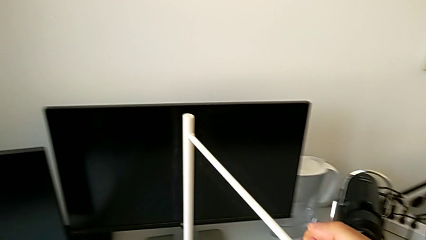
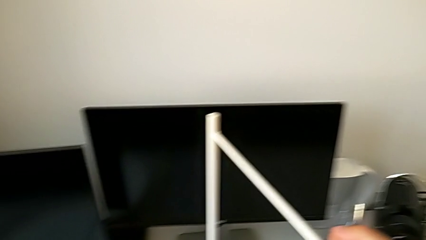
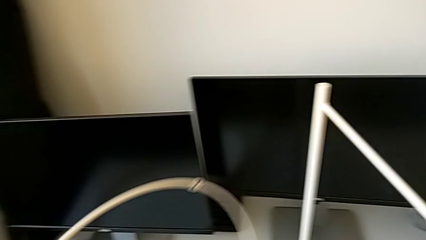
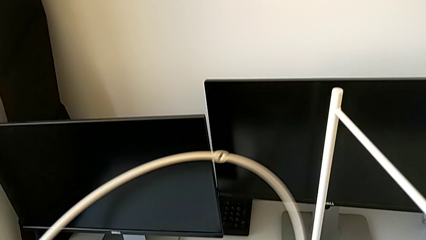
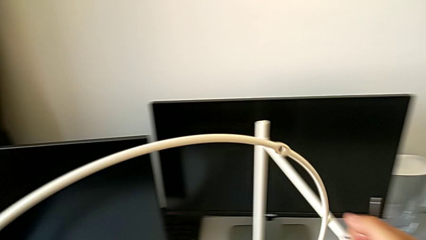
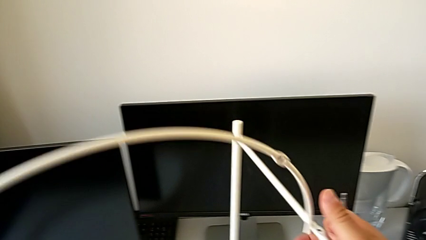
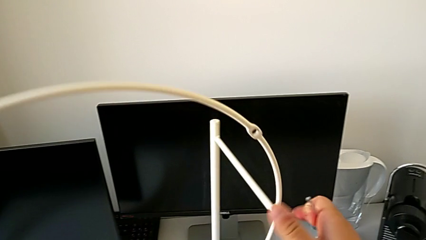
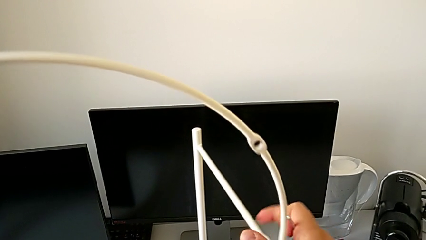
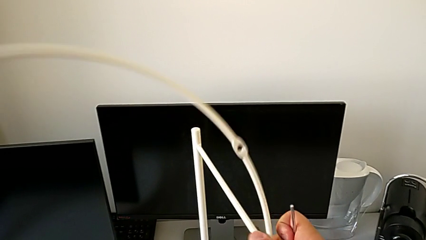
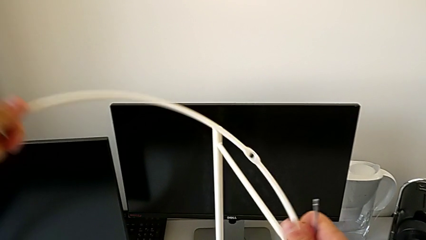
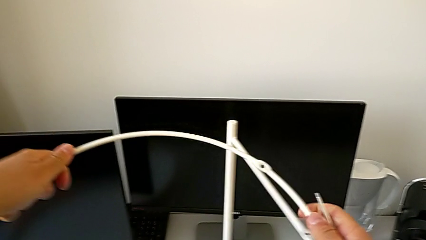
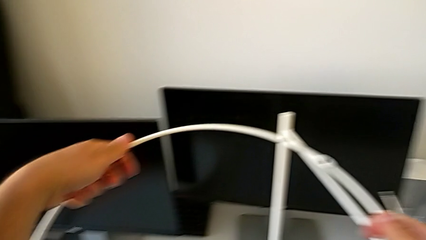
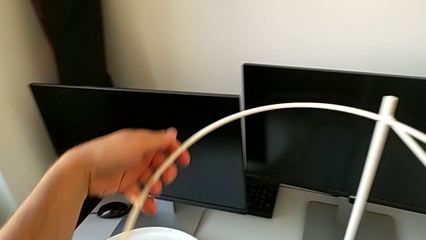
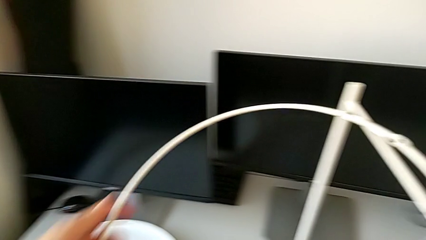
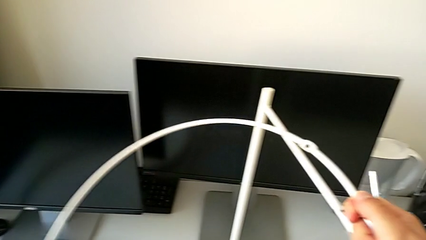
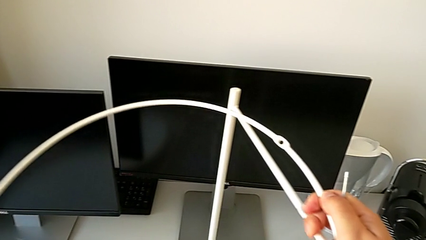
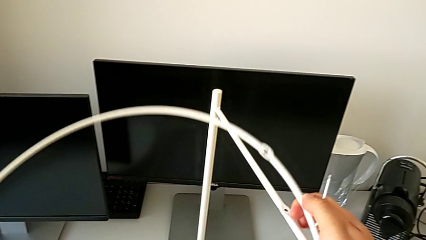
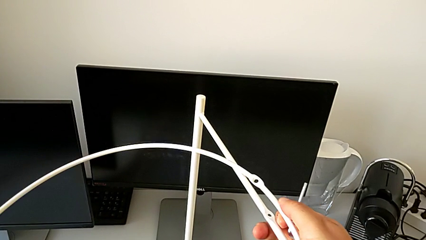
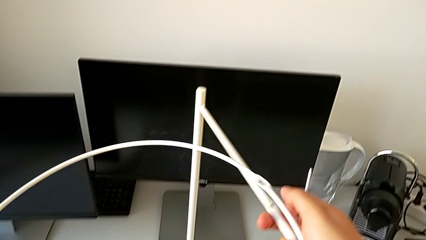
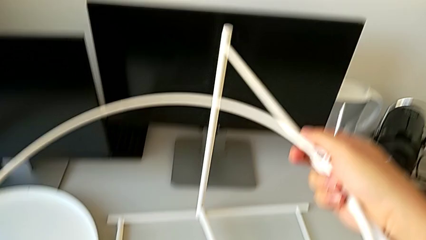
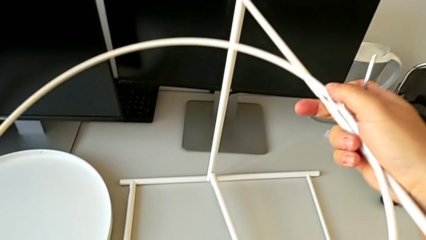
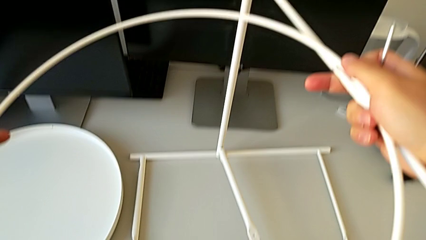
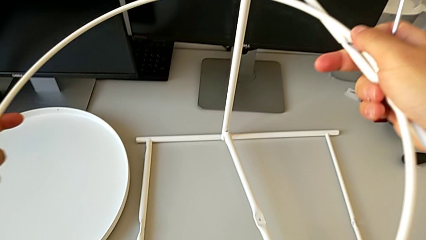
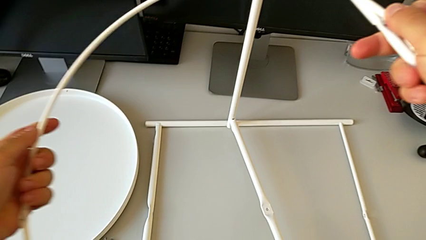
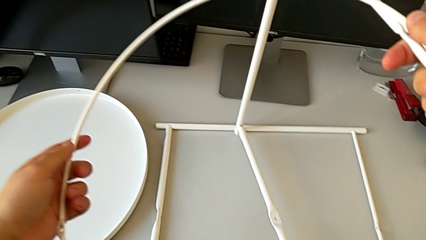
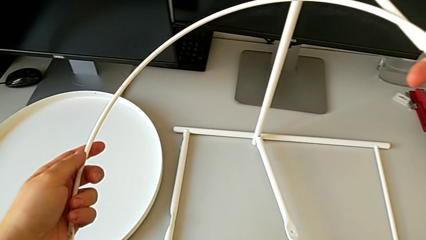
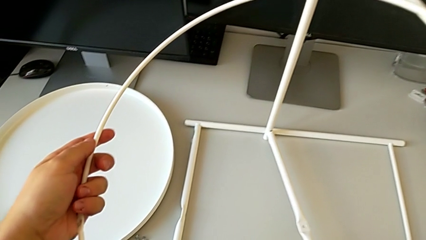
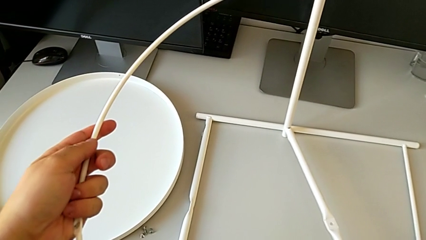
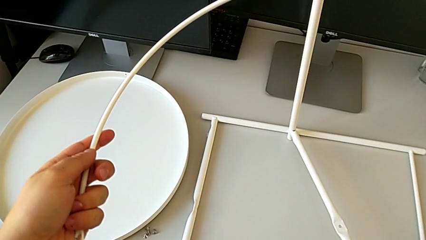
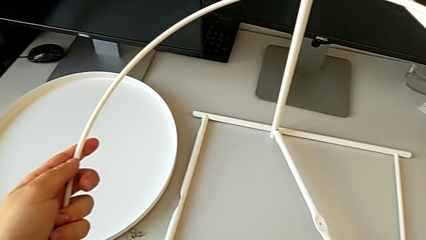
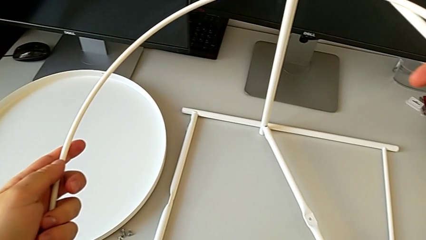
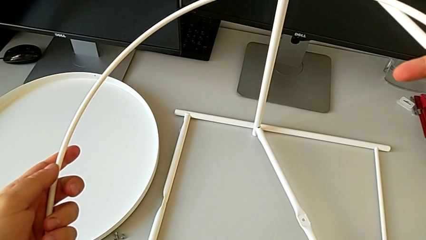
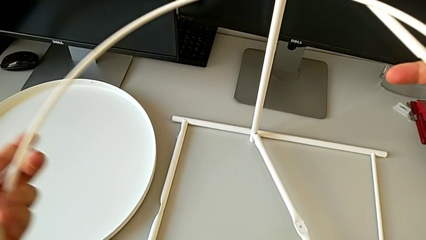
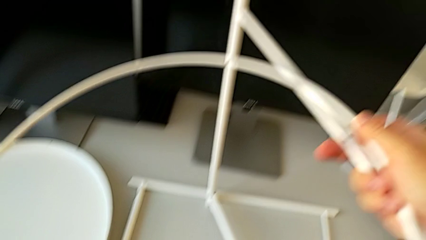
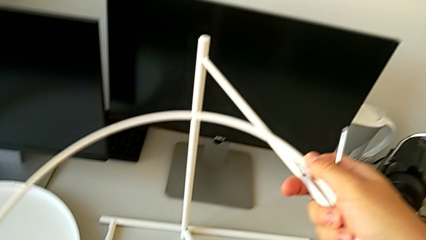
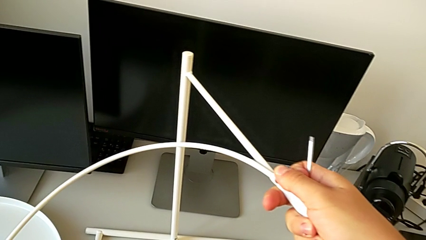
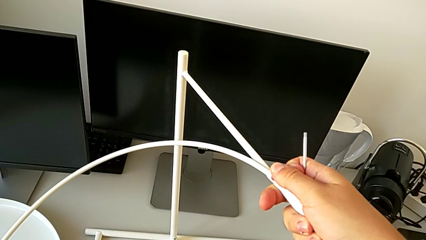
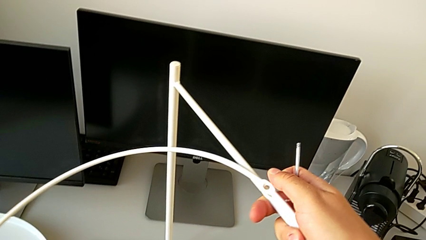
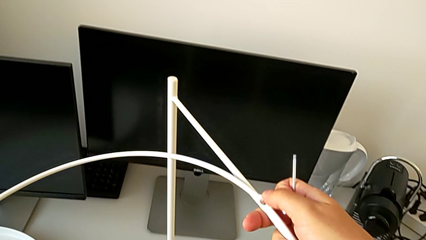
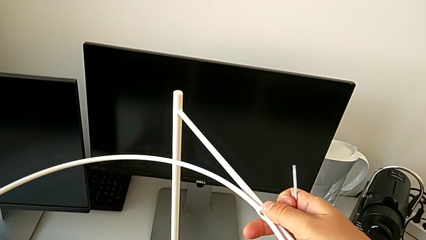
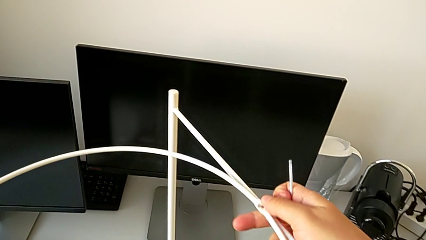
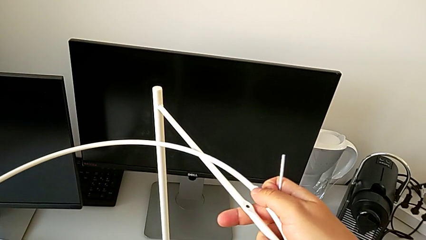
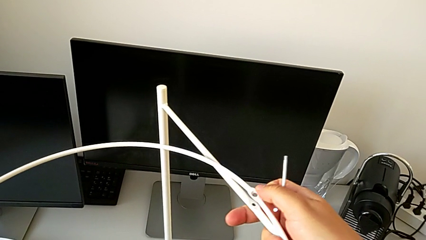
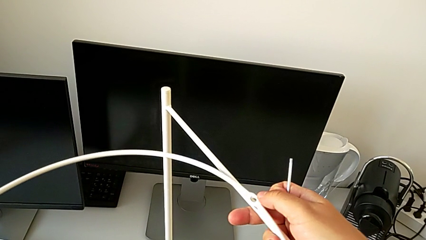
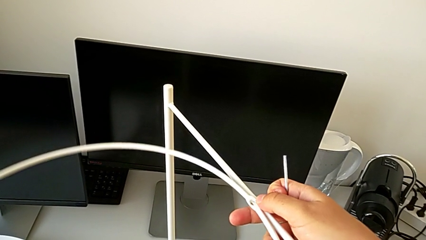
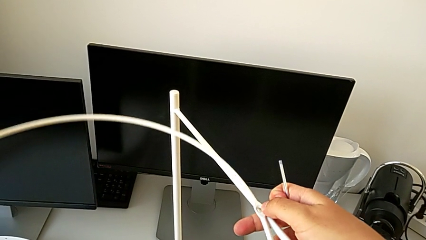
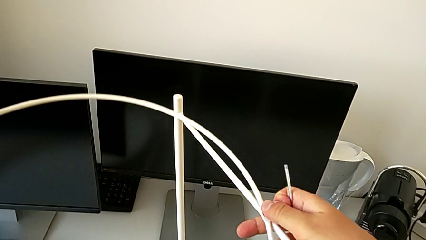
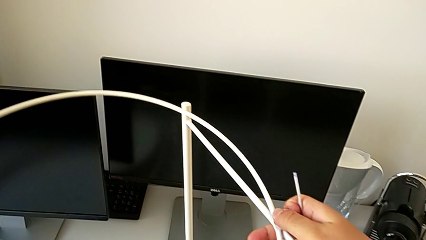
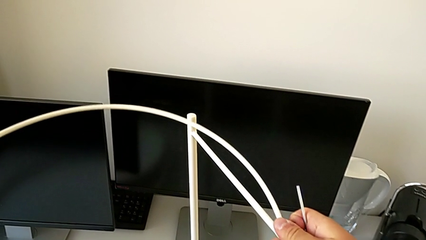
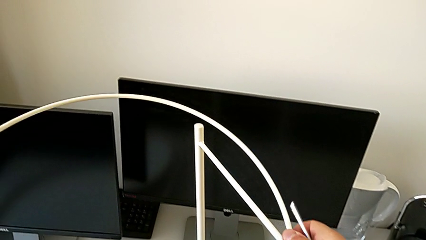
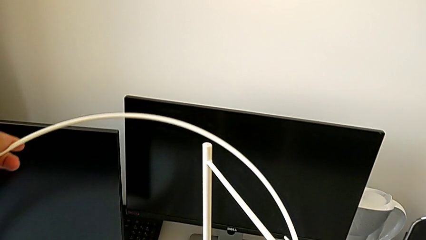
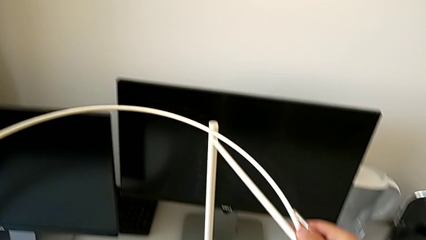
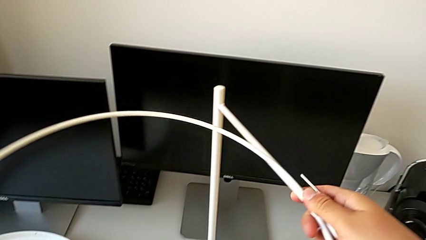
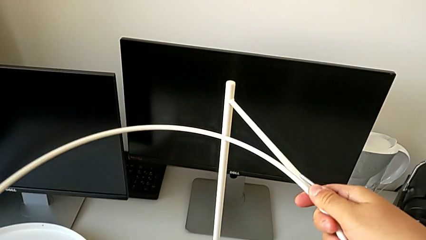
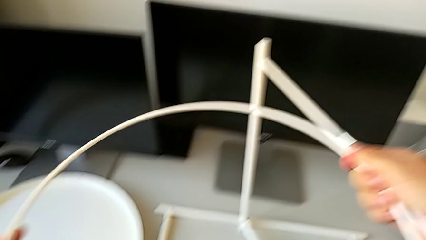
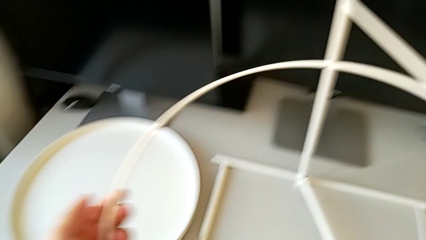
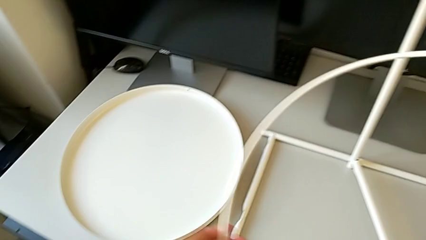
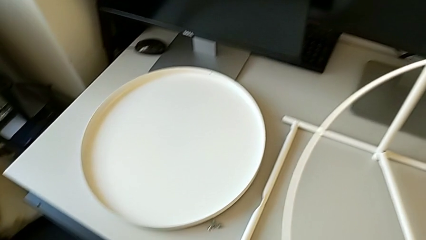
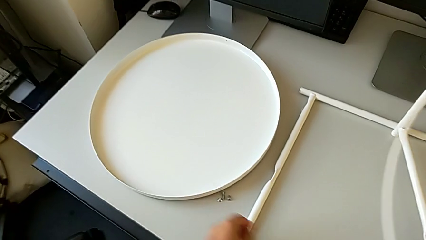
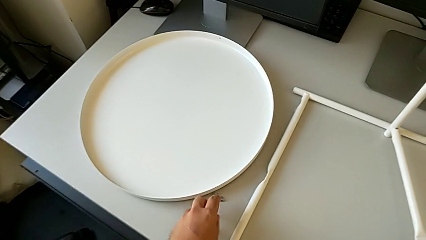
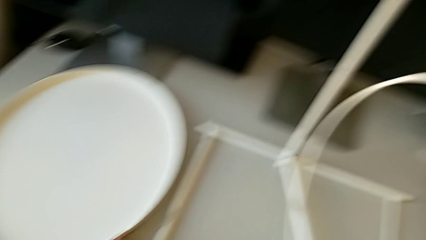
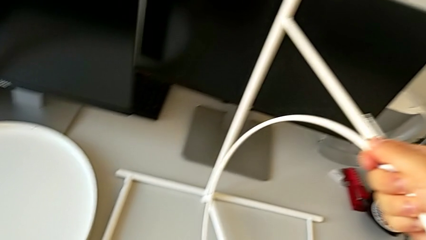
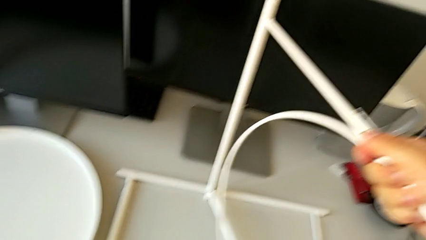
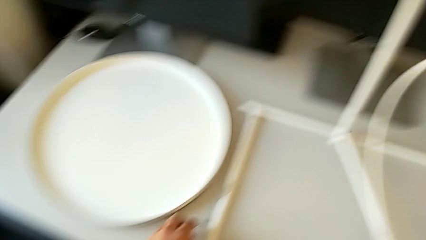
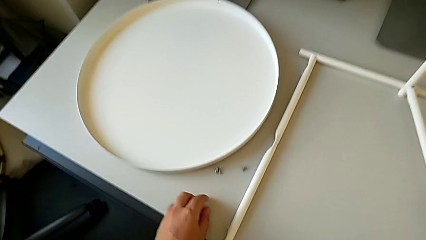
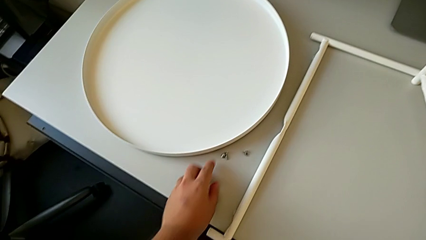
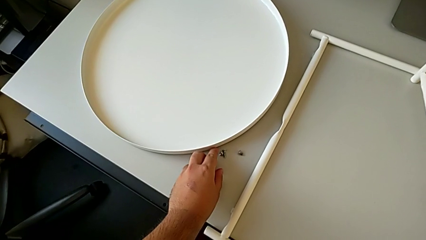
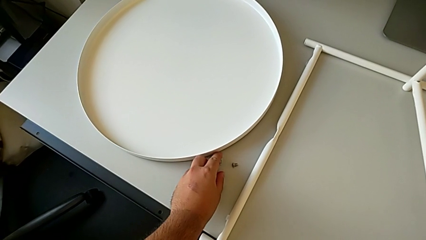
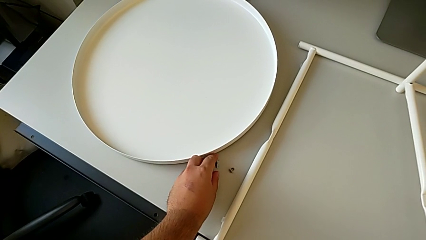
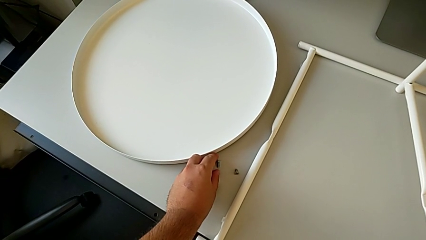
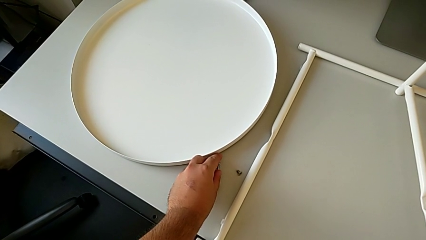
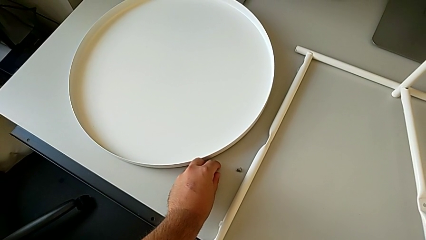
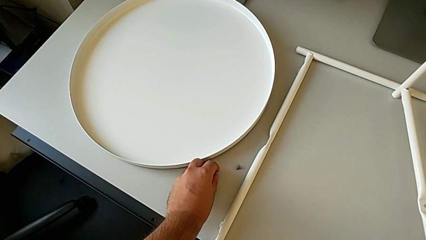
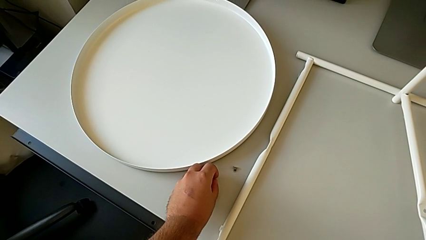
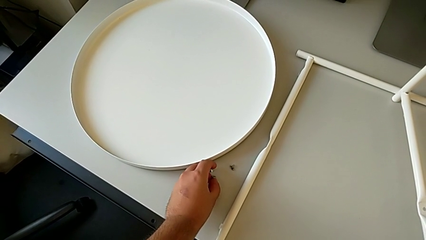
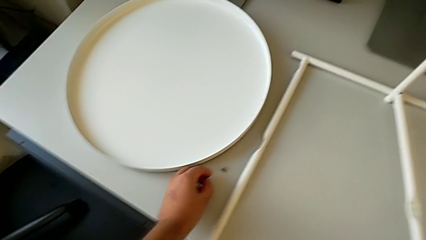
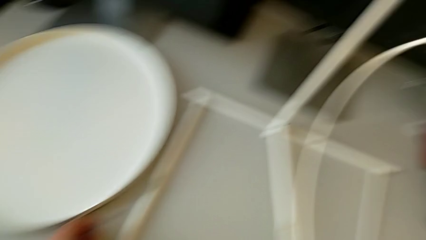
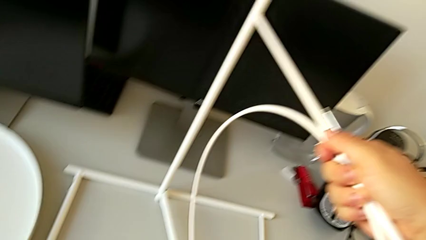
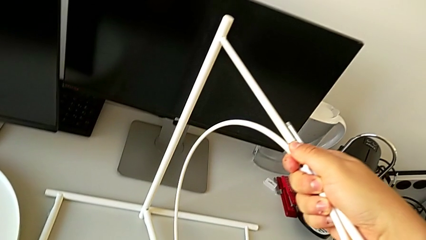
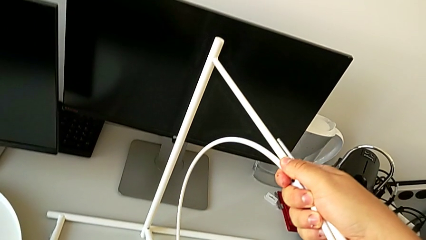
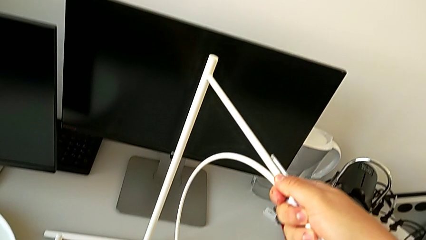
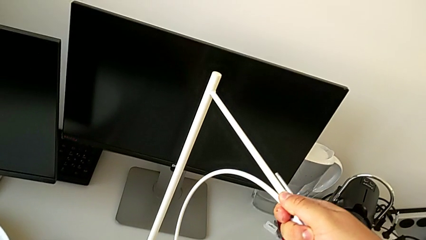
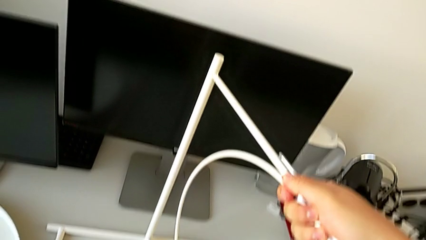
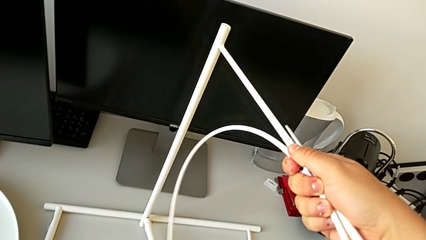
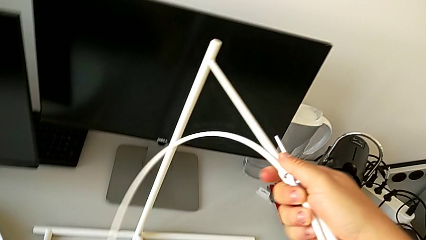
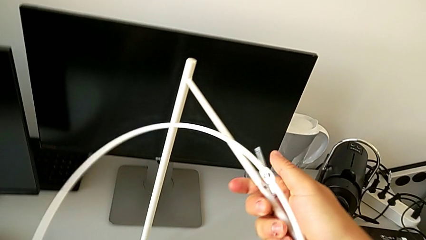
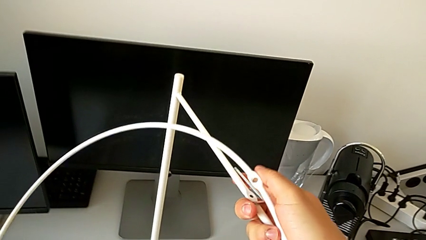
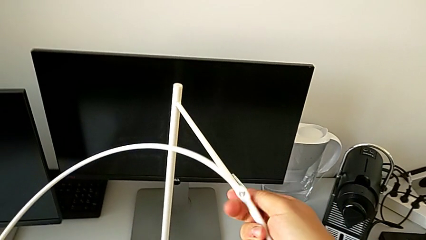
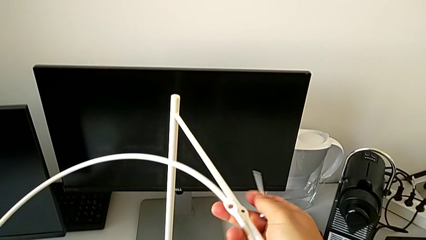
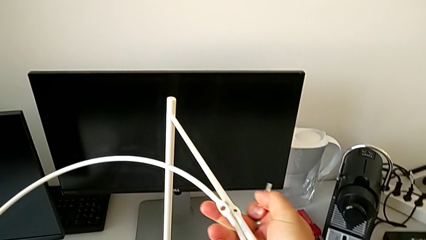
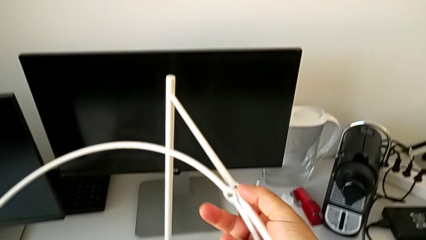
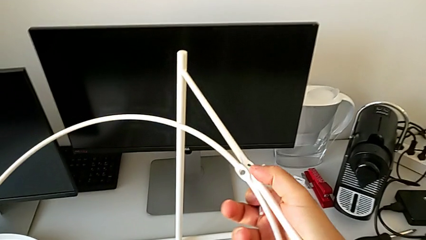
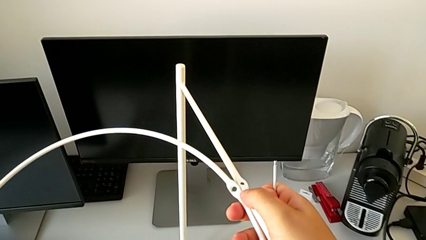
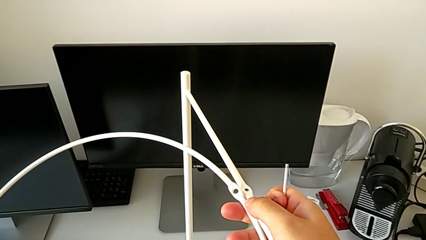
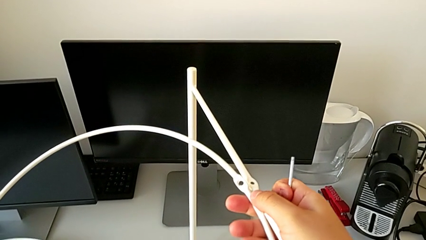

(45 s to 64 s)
The camera wearer is assembling the legs. They wrongly lift the circle, place the leg with the right hand, wrongly align the circle with the right hand, approach the hex socket head, grab it twice, grab the circle and align it.
